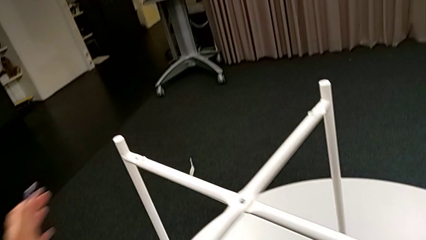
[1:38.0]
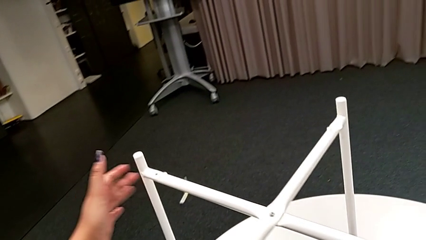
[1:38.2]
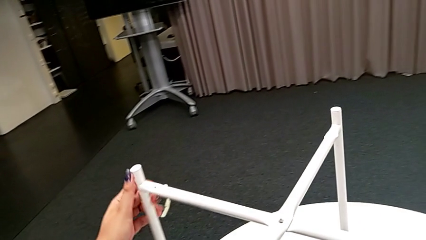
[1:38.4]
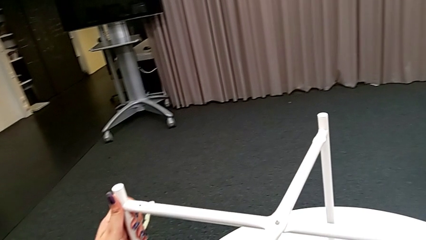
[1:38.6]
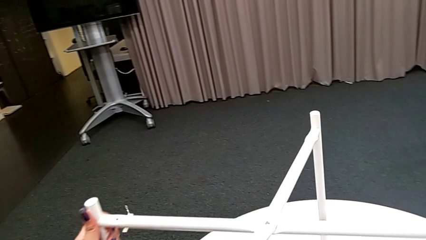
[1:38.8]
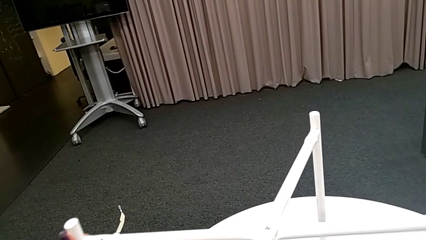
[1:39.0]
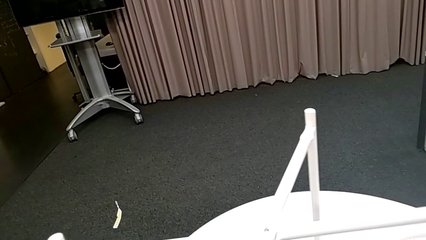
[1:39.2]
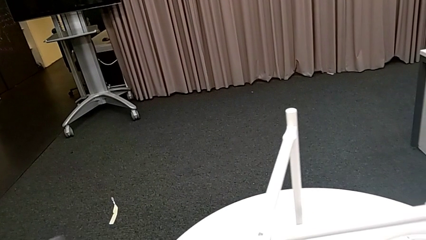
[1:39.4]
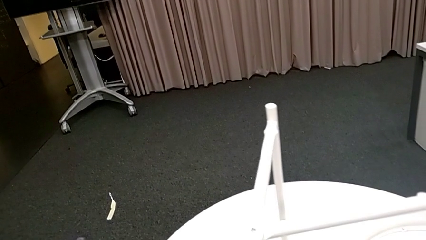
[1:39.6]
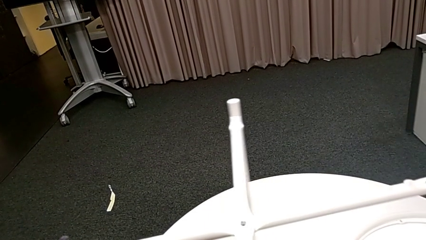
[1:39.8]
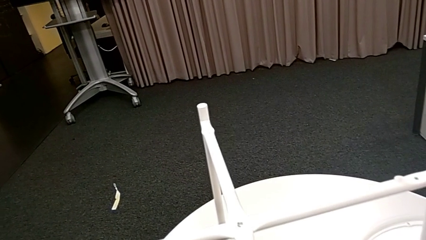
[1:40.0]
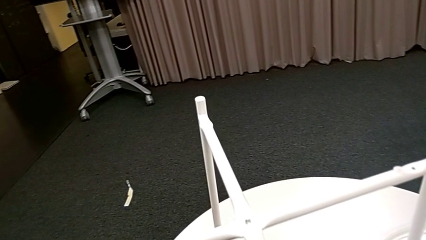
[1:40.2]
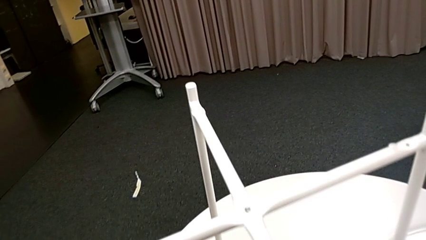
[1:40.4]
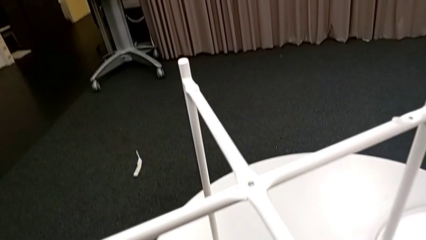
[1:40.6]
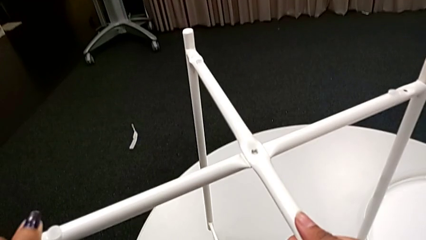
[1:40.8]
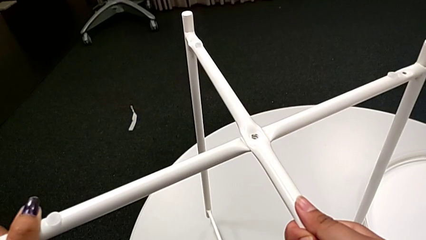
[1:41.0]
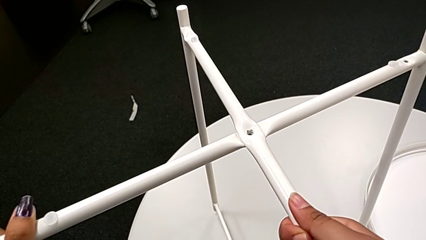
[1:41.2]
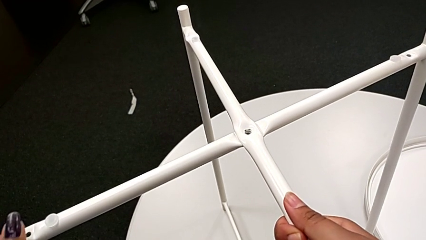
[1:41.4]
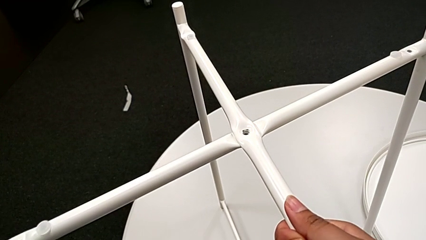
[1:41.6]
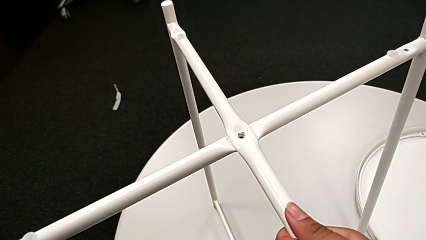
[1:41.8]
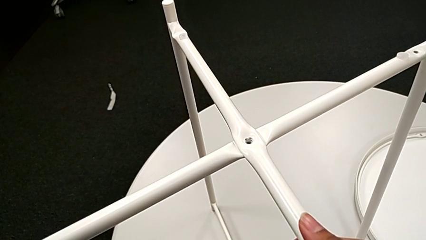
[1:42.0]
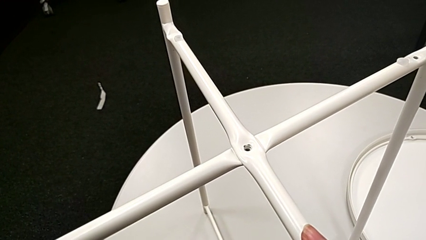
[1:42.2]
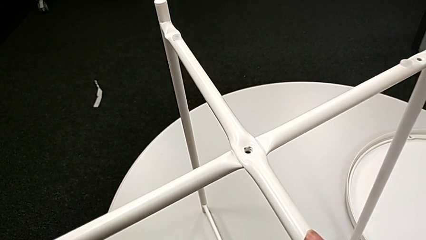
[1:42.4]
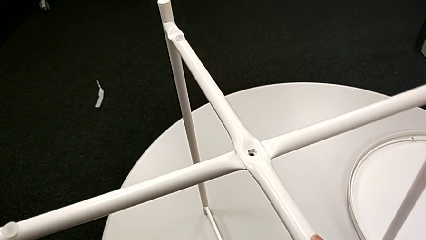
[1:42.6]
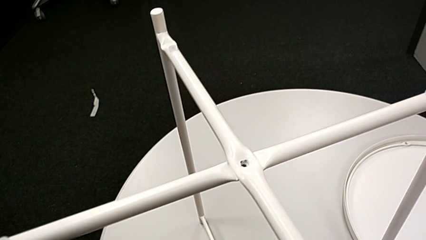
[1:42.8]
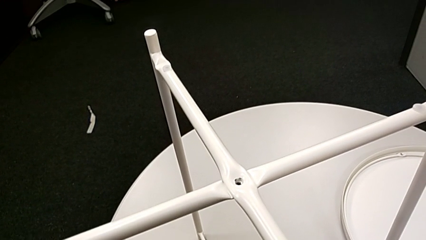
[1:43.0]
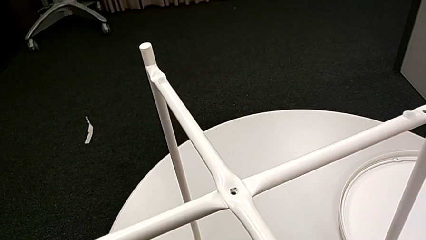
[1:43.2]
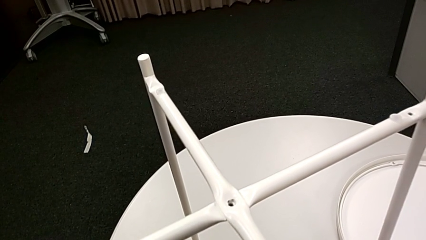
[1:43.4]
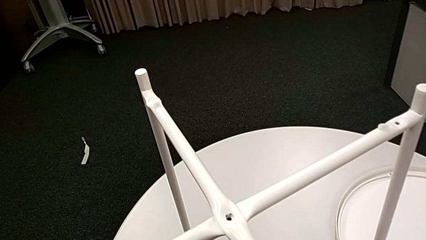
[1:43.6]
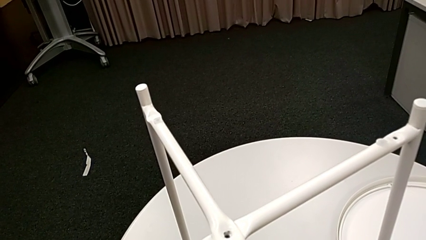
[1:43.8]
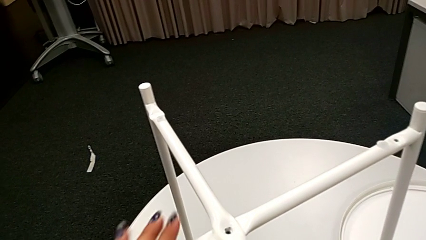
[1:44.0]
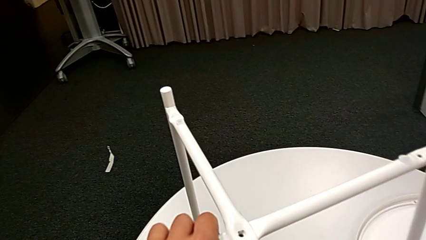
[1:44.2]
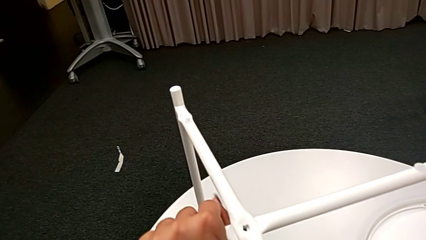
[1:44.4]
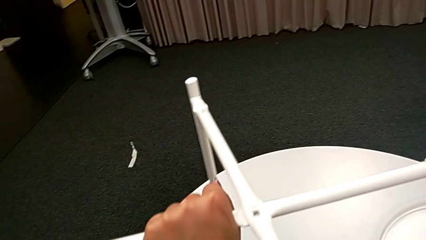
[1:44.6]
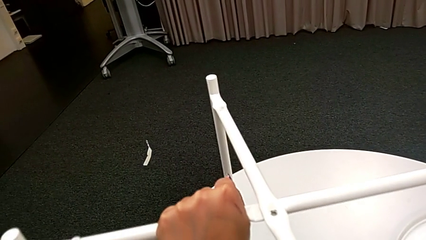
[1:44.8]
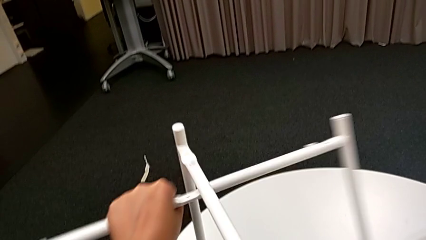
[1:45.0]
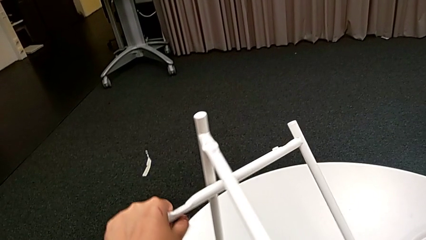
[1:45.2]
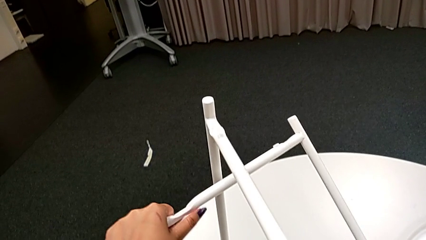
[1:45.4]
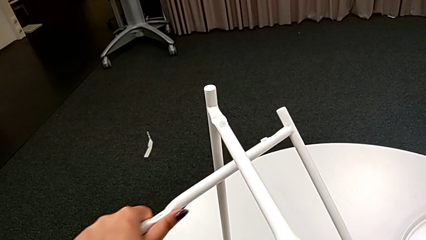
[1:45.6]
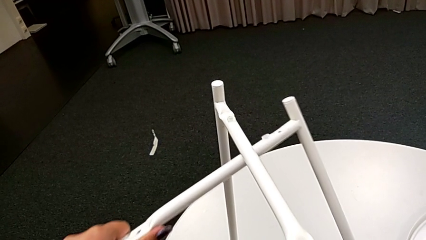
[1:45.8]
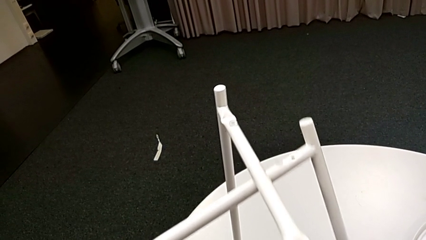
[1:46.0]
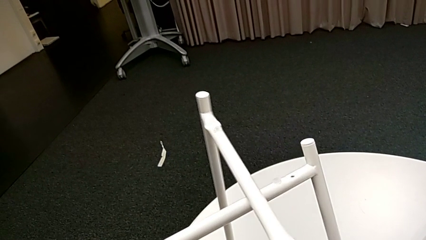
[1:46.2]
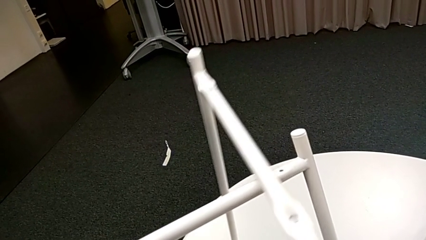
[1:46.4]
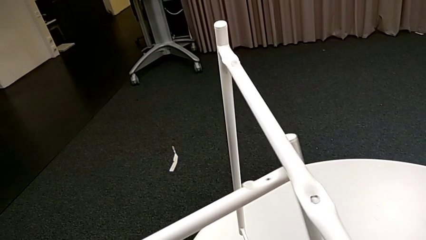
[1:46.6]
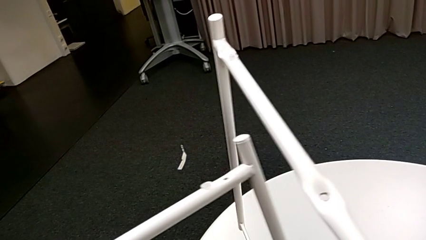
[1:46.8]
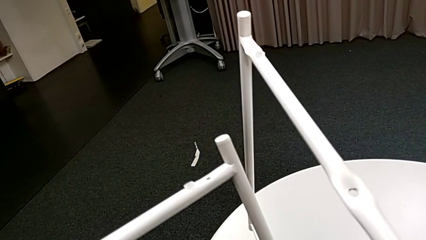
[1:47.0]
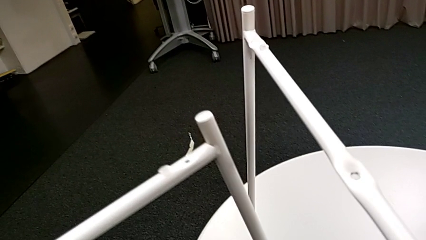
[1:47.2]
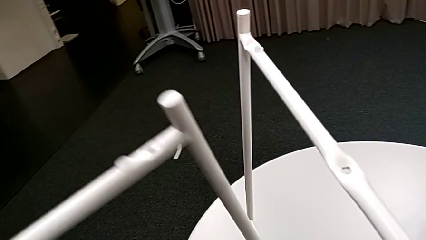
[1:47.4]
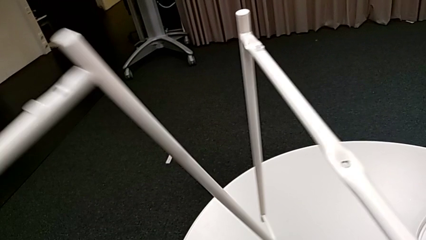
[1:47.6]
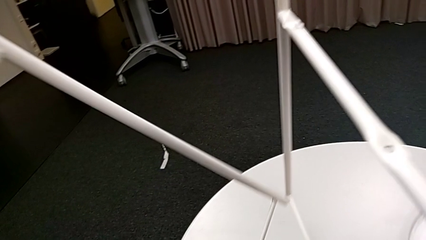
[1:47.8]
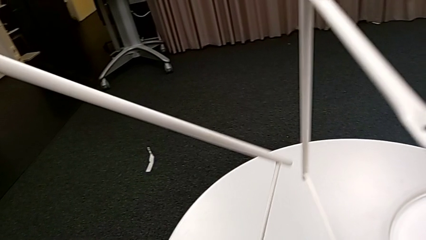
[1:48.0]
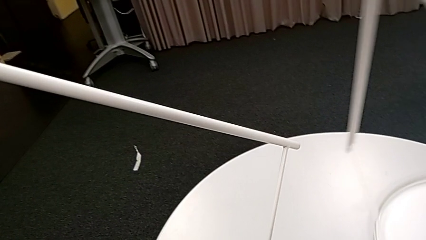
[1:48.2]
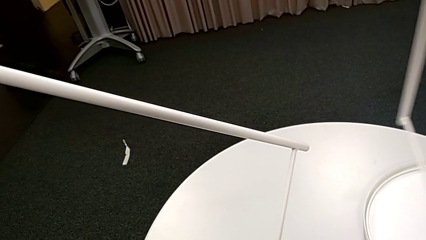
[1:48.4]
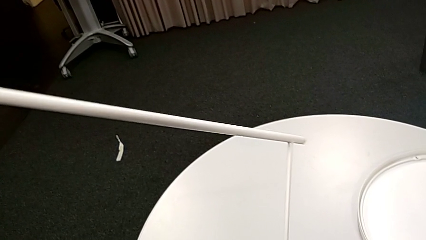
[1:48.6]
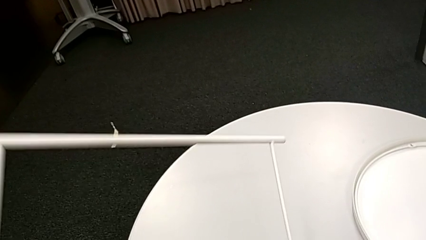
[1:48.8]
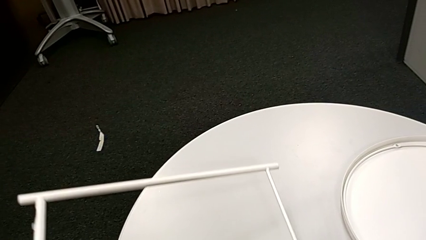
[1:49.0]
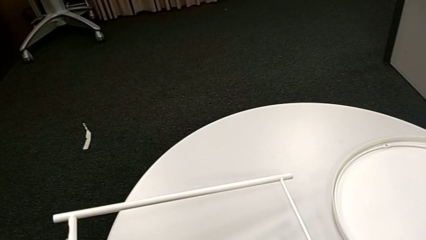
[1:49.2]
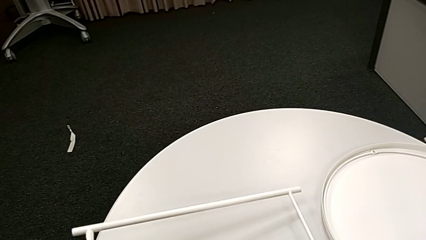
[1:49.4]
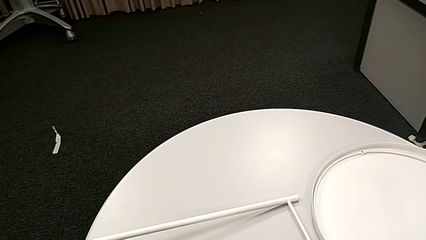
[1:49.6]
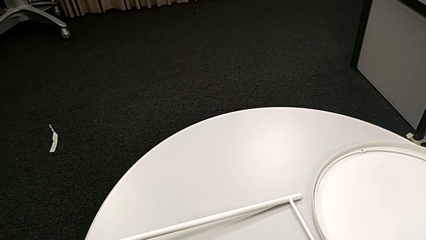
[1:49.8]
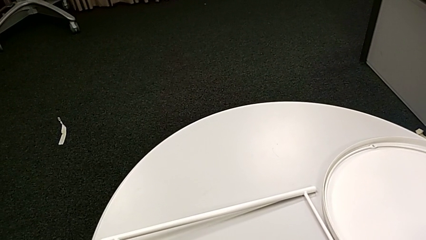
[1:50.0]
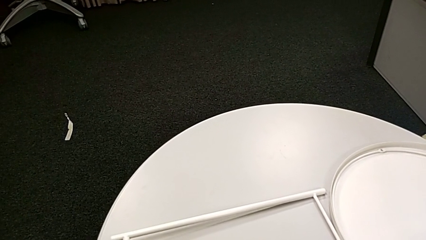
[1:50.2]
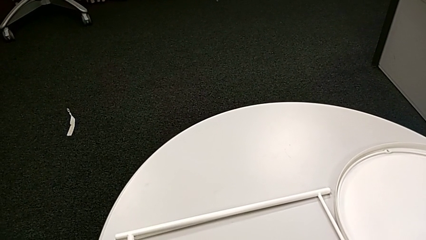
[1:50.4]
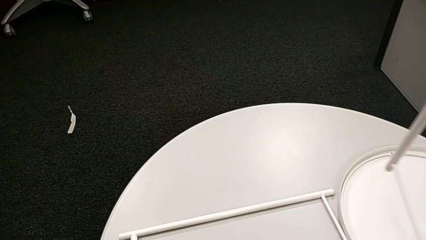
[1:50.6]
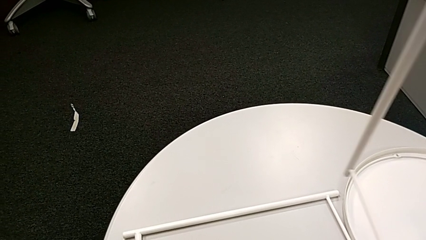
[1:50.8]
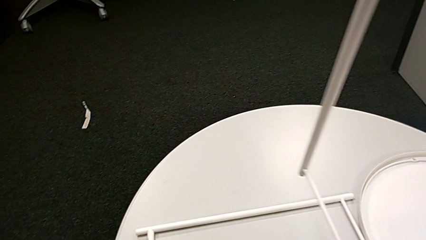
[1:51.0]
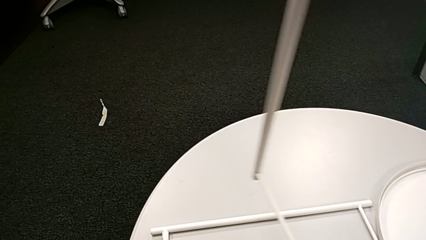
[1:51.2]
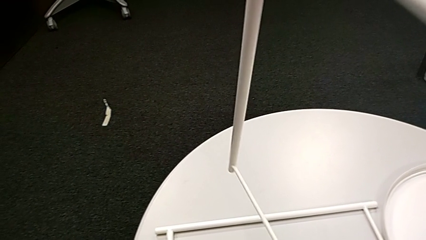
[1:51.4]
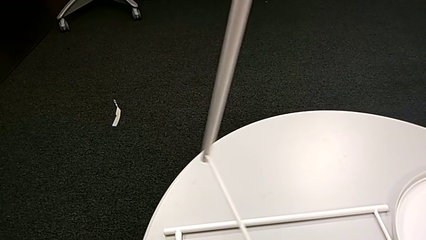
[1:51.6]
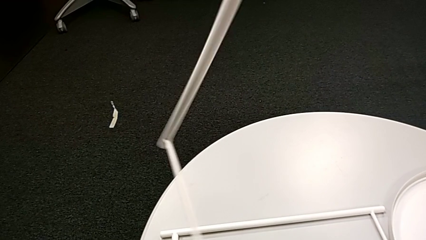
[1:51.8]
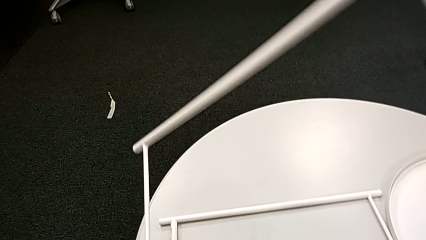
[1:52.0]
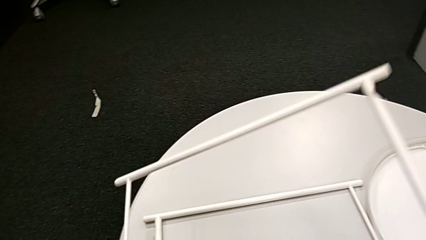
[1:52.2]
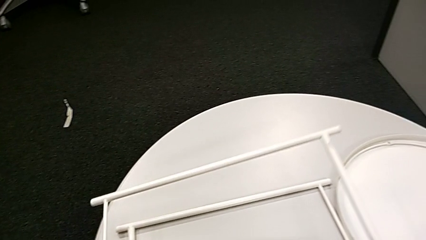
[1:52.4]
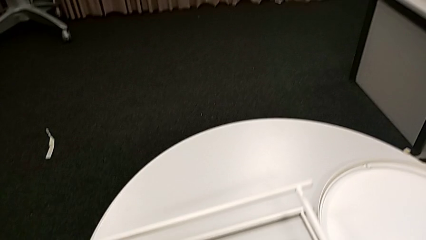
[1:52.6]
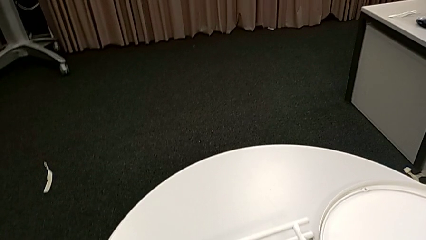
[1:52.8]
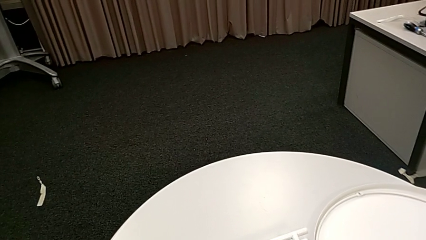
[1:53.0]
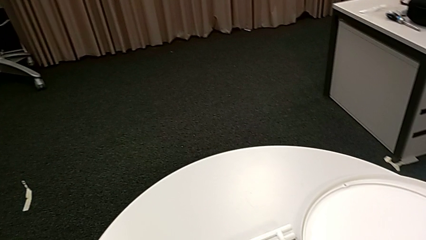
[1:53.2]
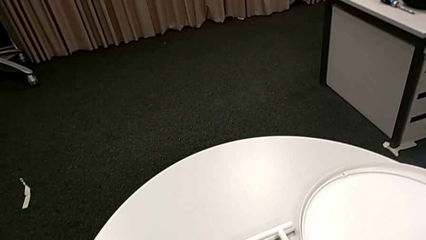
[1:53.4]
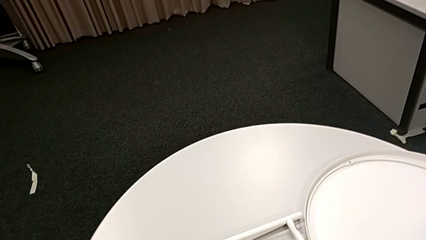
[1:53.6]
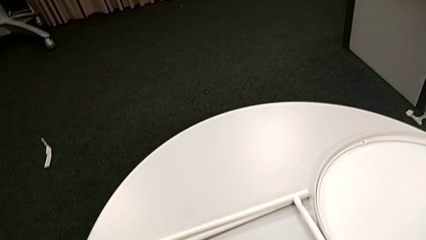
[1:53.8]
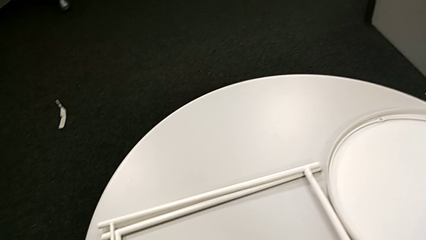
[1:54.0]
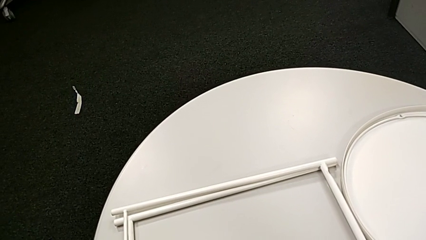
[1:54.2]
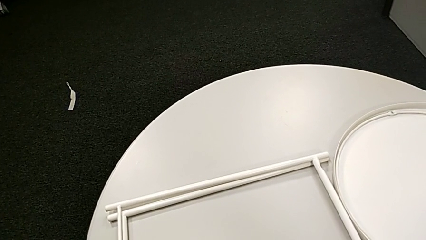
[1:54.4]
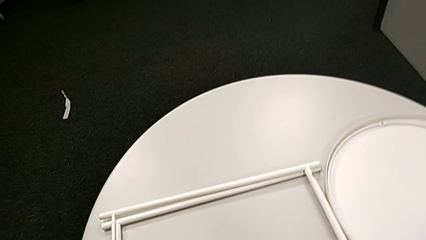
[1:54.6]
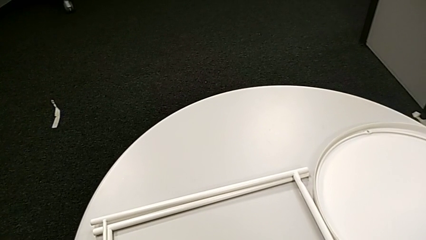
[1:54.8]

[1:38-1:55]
The camera wearer is disassembling the legs of the table. They slide the tray table, disassemble the leg, place it and begin to place the leg with the right hand.
